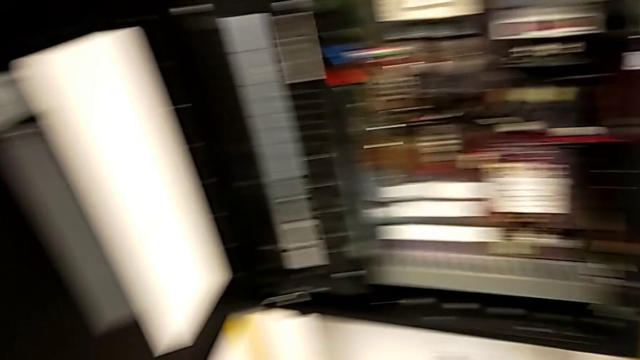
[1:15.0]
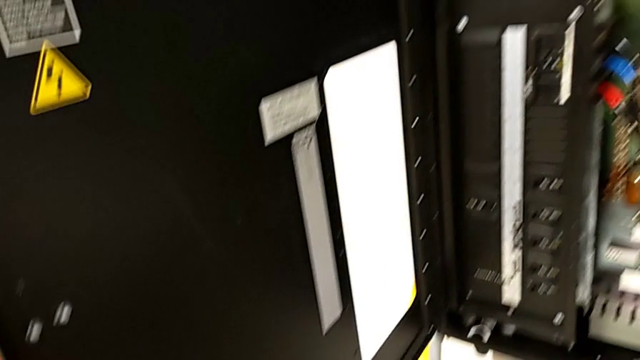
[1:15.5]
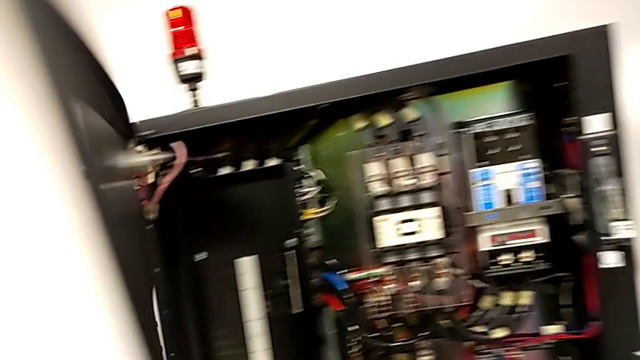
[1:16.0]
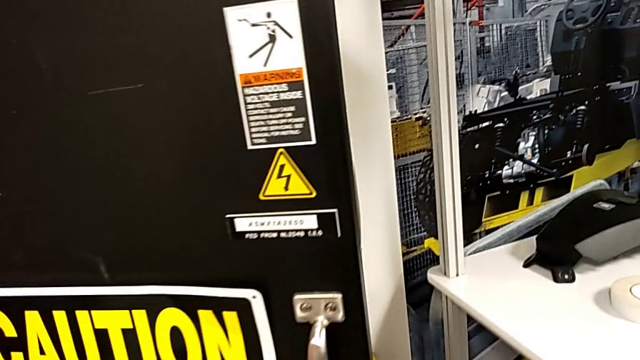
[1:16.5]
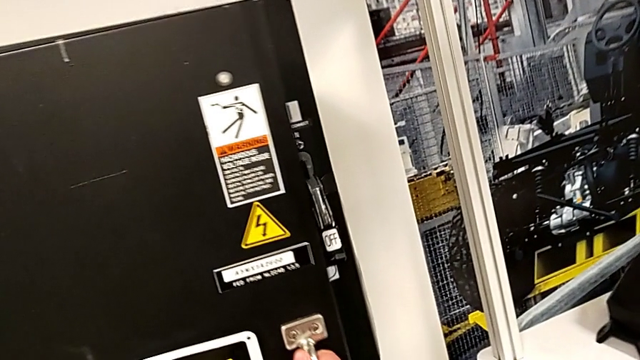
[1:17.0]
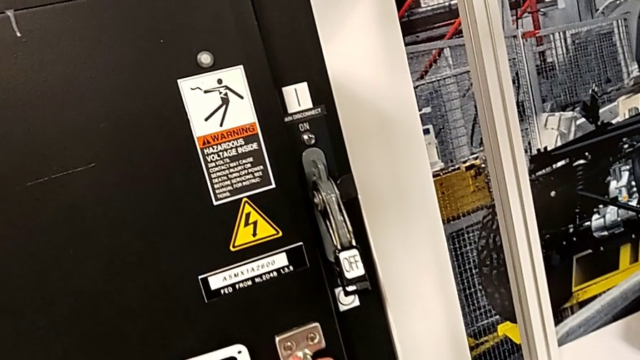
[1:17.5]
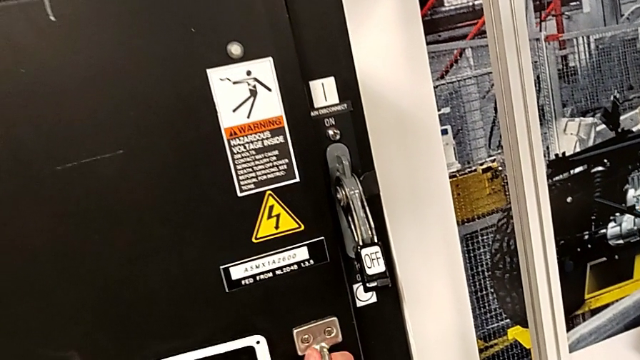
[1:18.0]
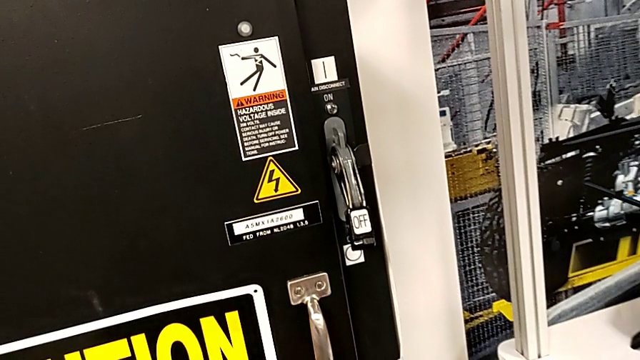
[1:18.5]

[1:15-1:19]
The camera wearer closes the front door. They close the front panel door.

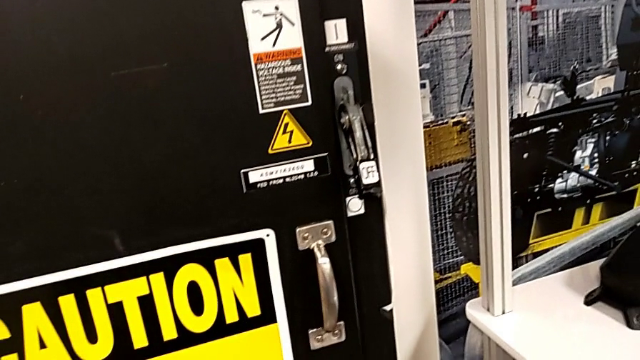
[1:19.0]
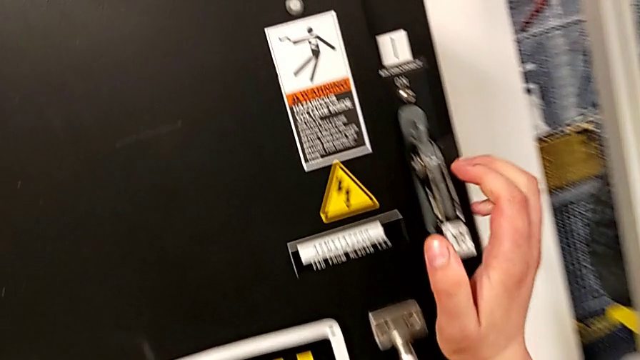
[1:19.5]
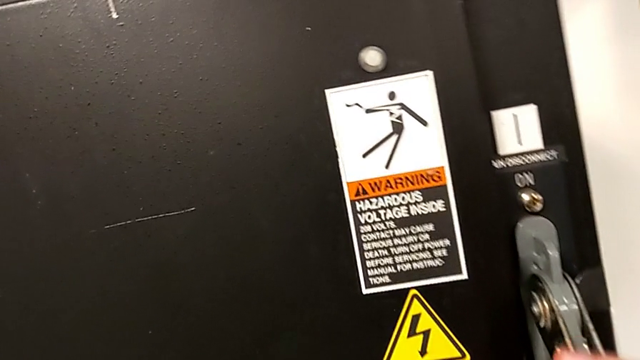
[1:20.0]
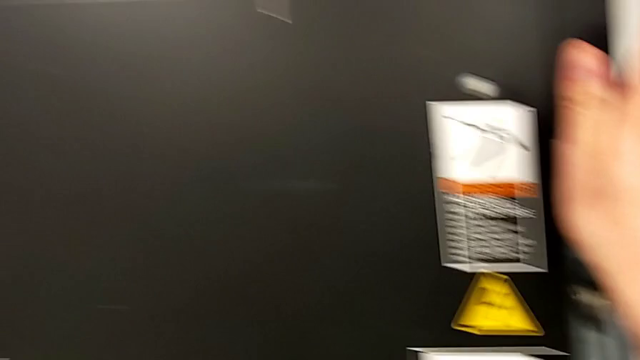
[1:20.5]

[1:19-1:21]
The camera wearer turns on the circuit breaker. They pull the lever.

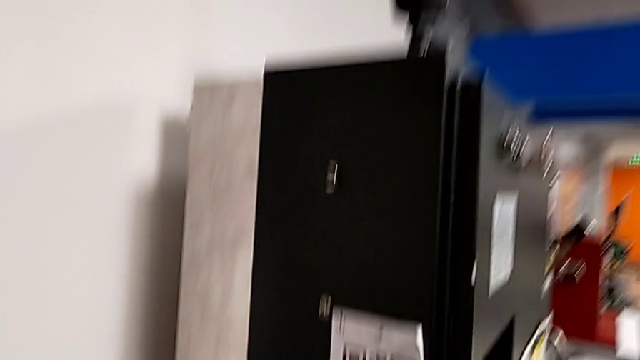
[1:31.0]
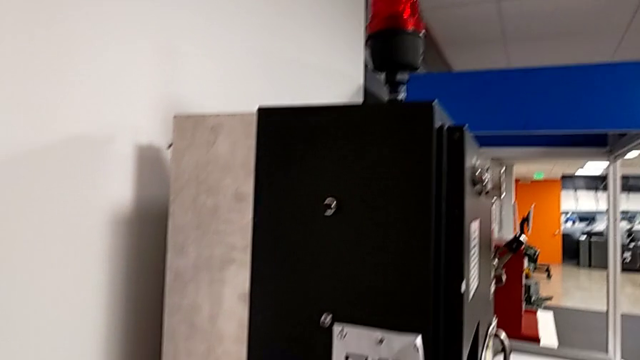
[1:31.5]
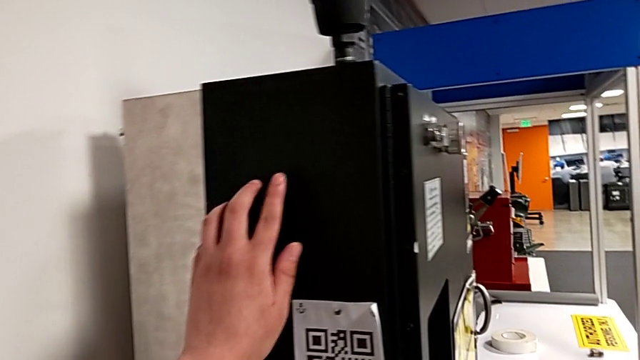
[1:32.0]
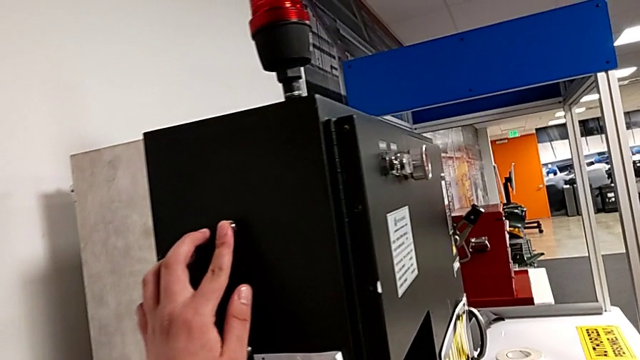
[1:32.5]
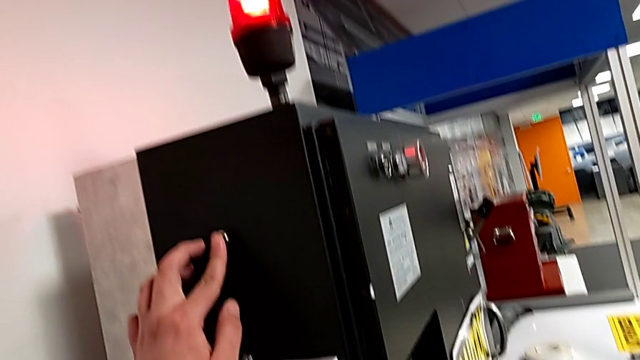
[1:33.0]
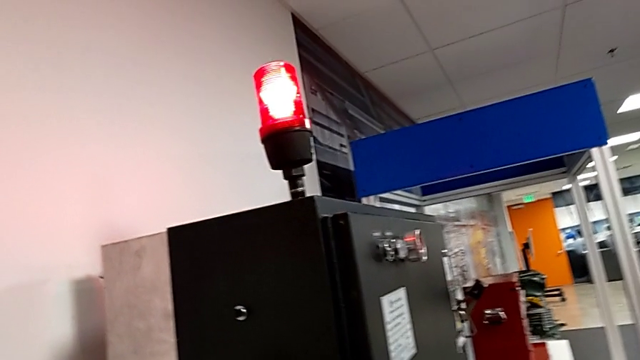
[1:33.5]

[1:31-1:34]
The camera wearer resets the circuit breaker. They press the reset button.

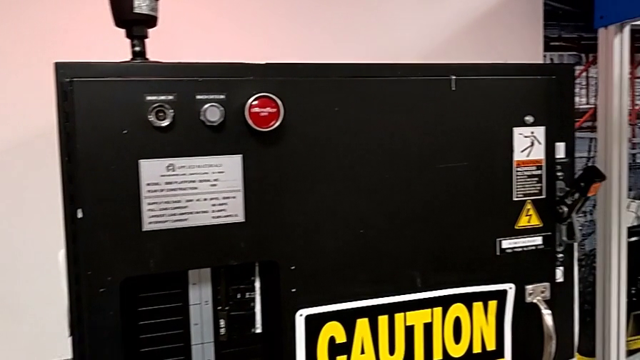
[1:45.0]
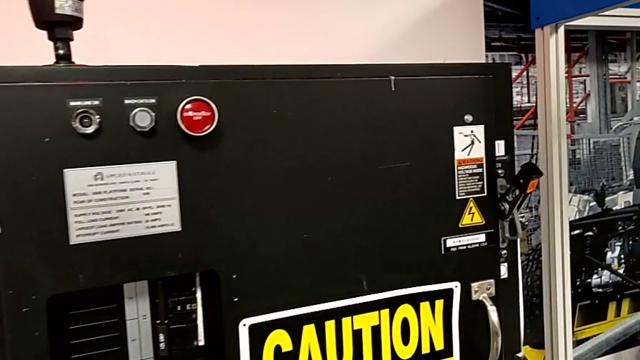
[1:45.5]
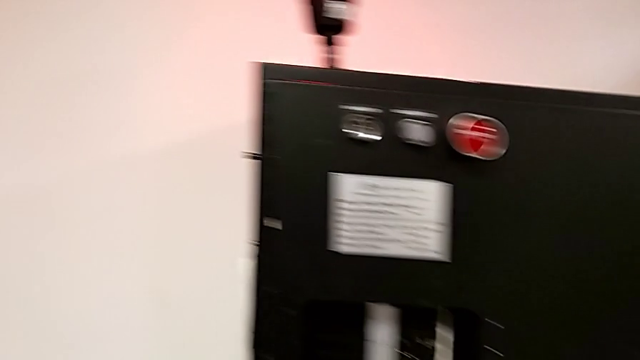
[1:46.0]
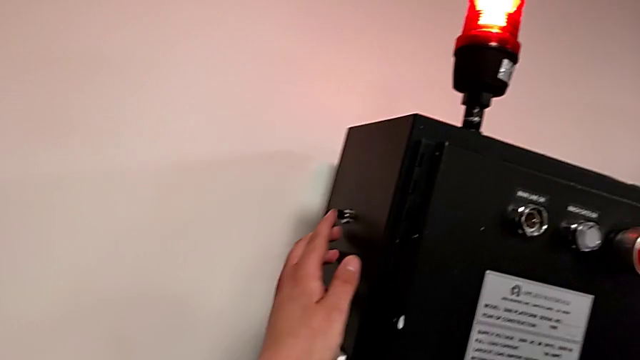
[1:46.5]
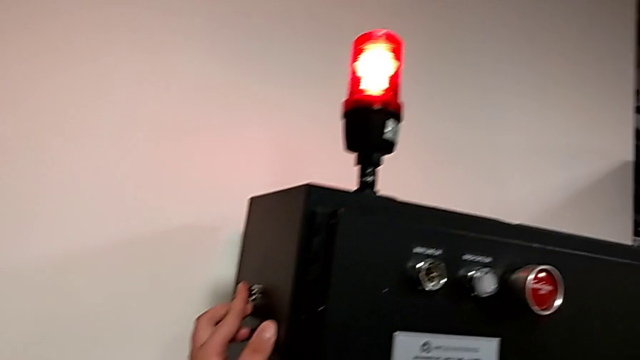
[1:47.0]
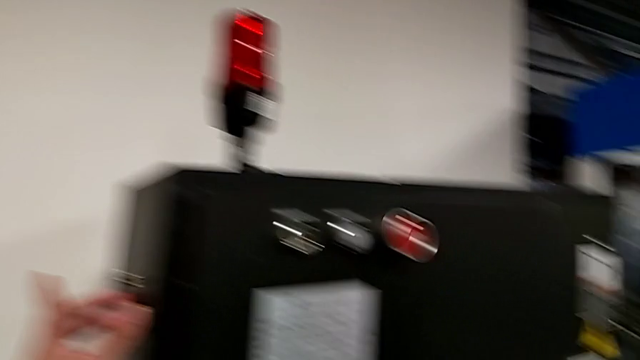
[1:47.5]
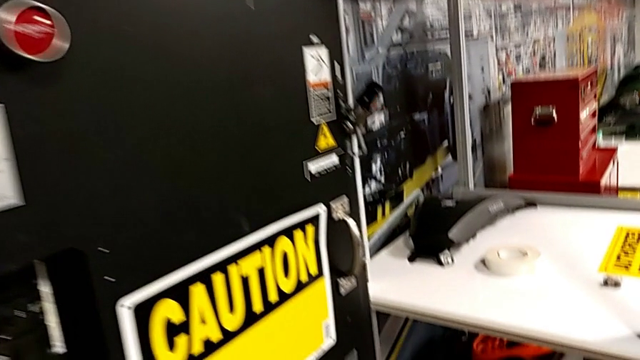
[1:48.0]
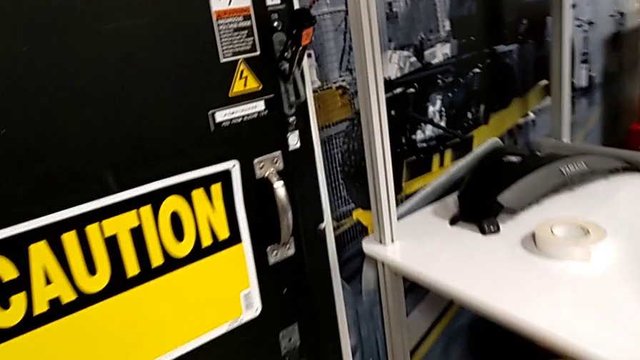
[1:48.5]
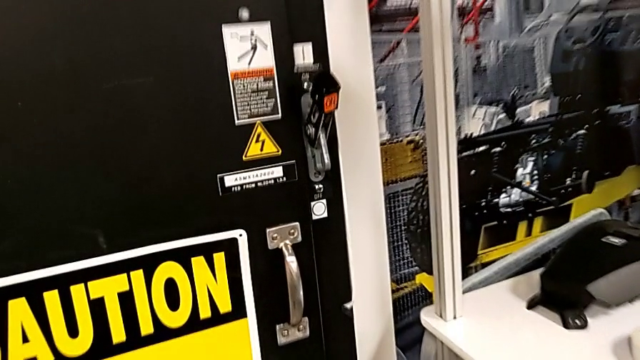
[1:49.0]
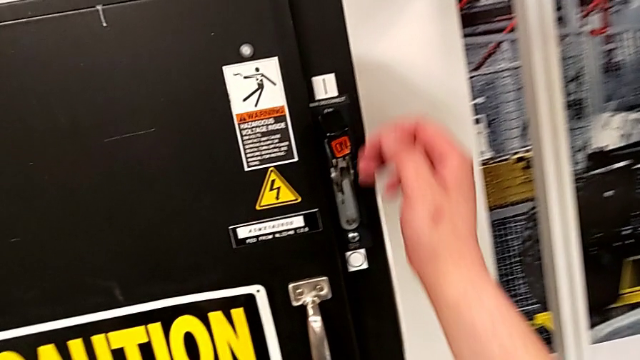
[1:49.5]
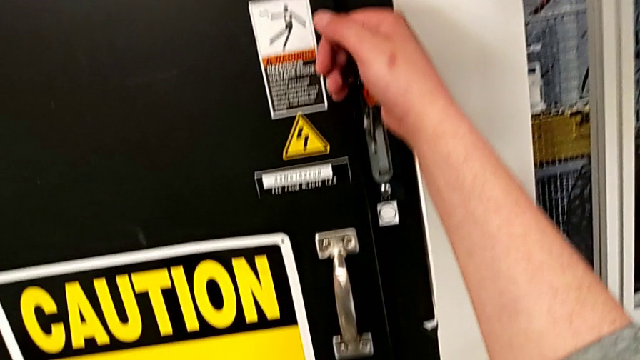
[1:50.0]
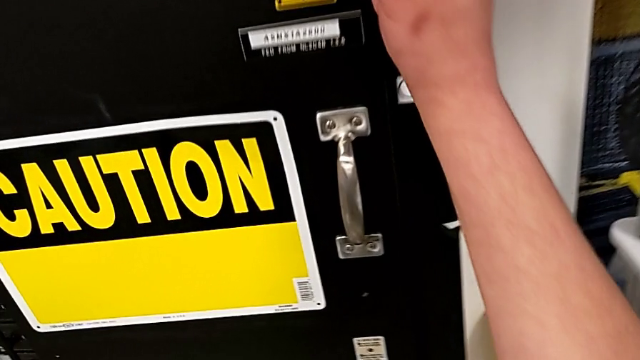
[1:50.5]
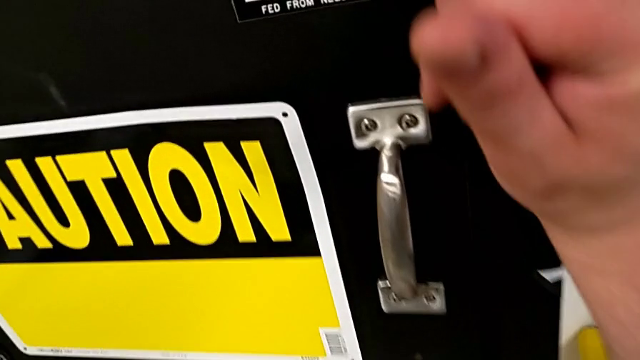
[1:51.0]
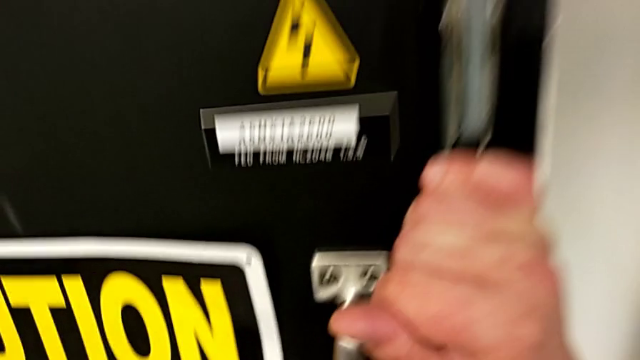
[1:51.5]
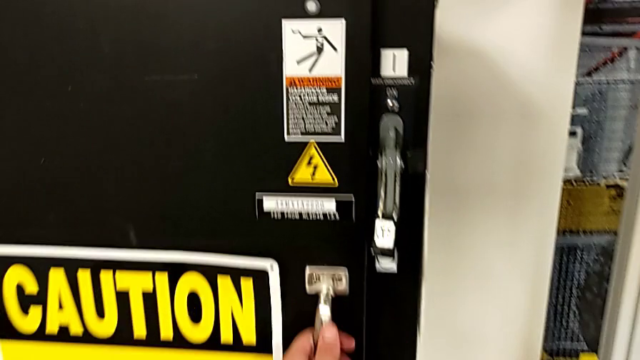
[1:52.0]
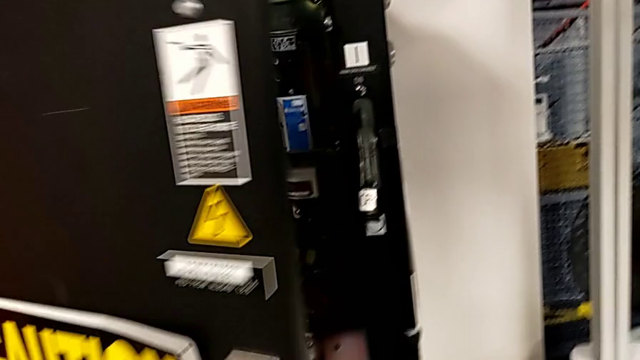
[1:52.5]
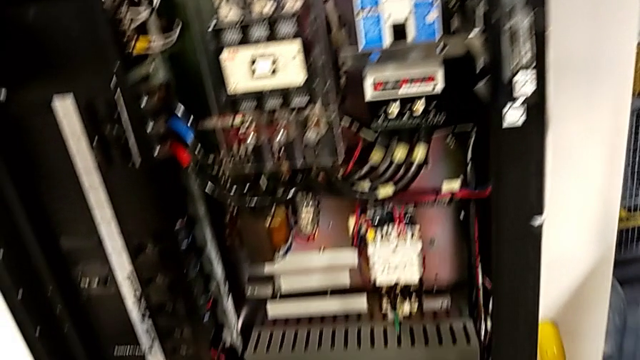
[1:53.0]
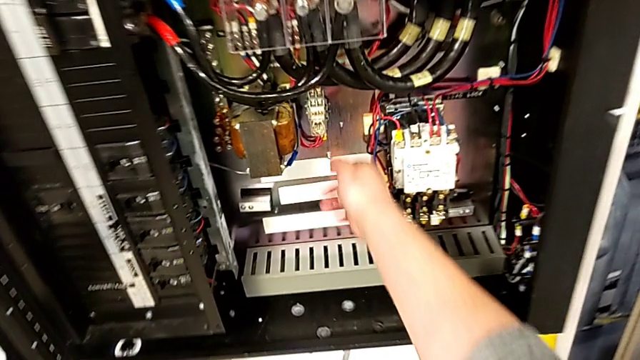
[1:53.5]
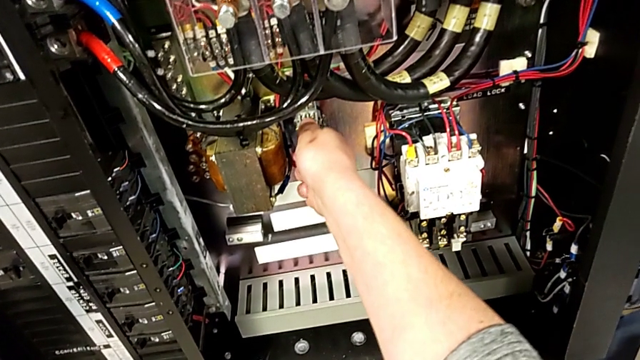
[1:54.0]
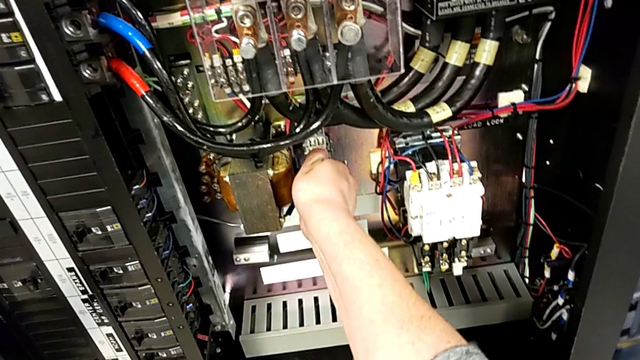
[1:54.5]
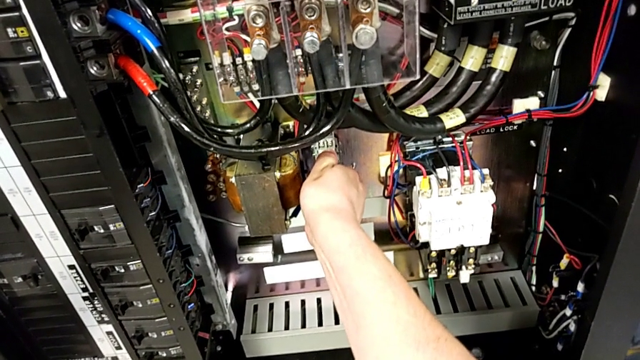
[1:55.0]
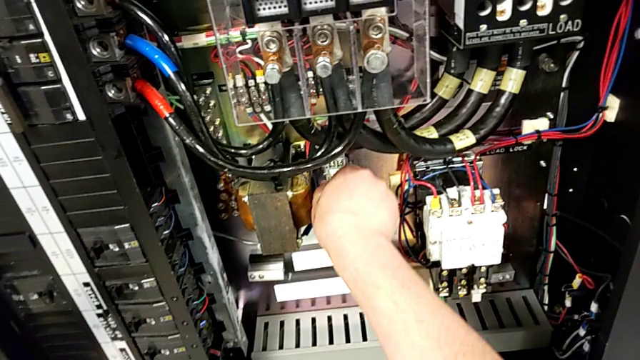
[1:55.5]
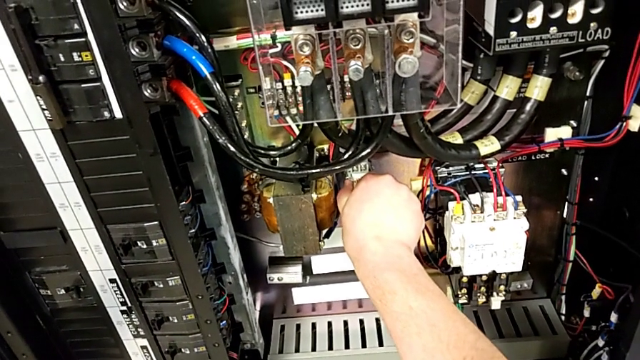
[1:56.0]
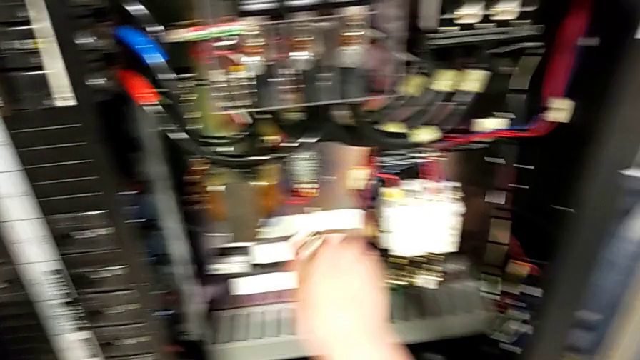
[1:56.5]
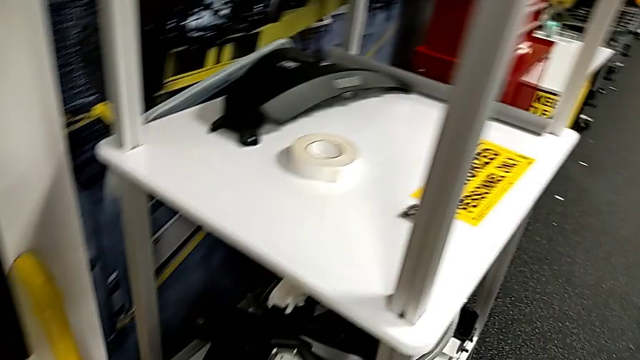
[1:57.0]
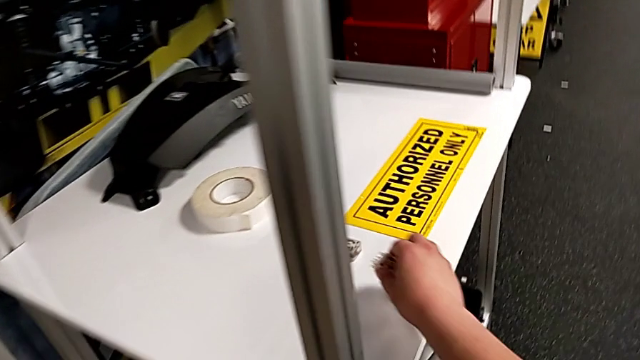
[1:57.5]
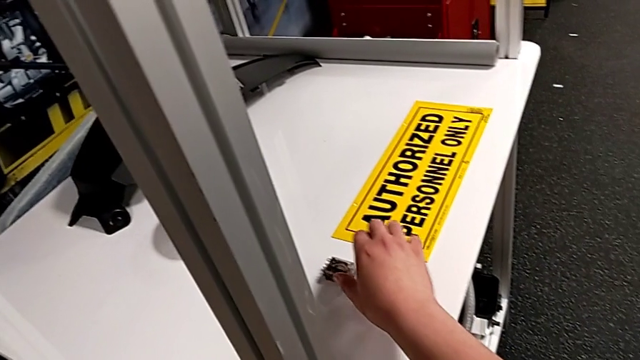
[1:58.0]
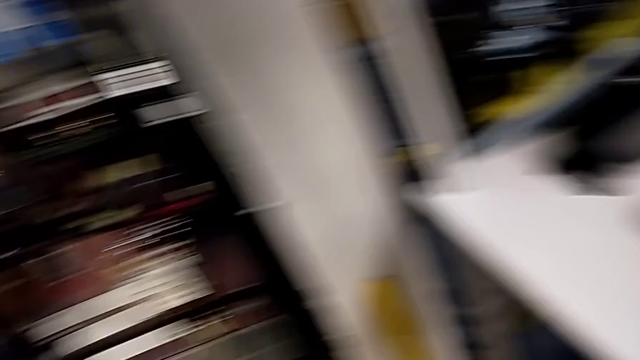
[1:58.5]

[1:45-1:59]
The camera wearer is resetting the circuit breaker to its initial condition. They press the reset button, push the lever, open the front panel door, grab the circuit breaker, withdraw the circuit breaker, place the new circuit breaker and grab the damaged circuit breaker.
